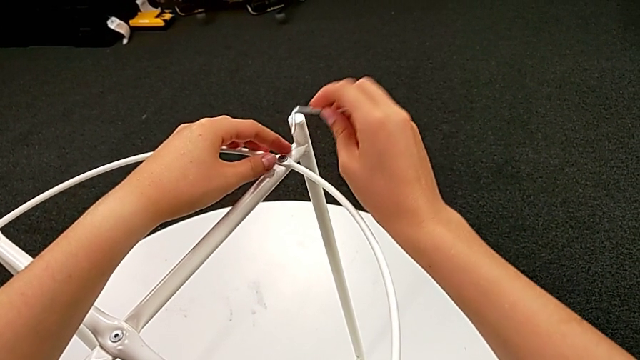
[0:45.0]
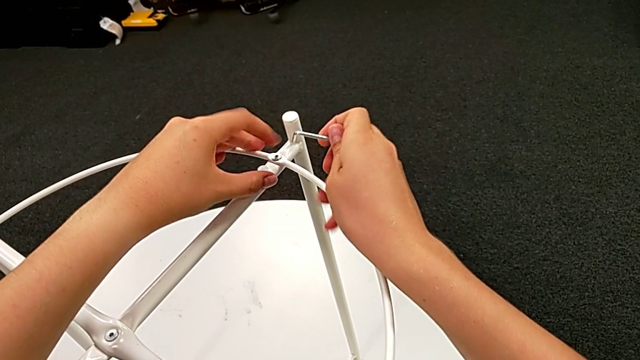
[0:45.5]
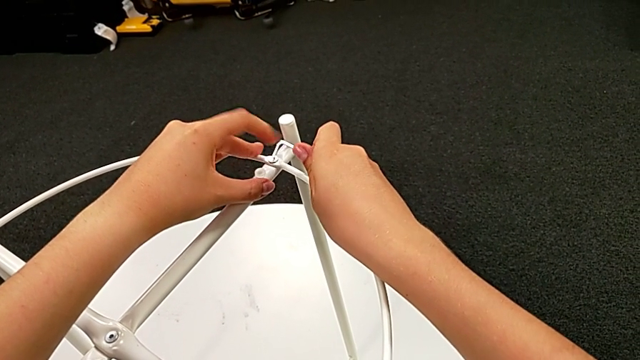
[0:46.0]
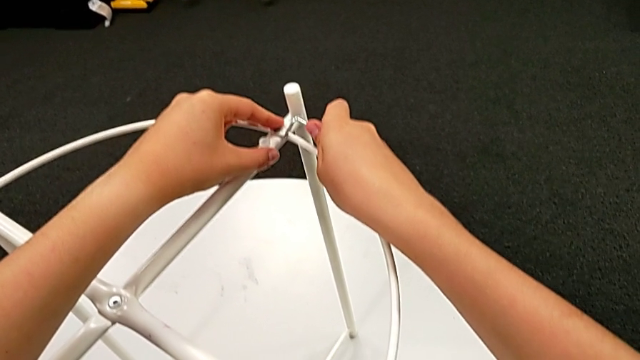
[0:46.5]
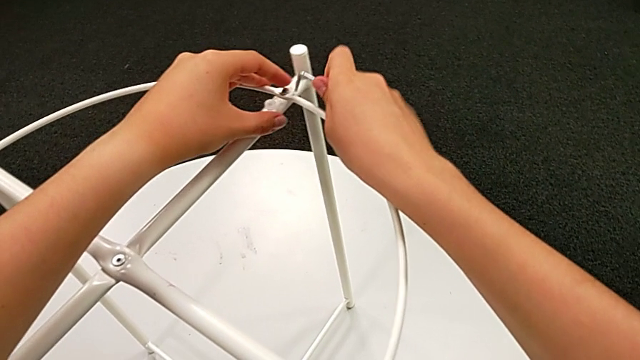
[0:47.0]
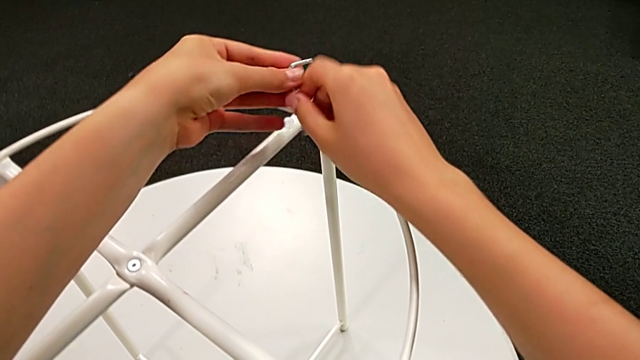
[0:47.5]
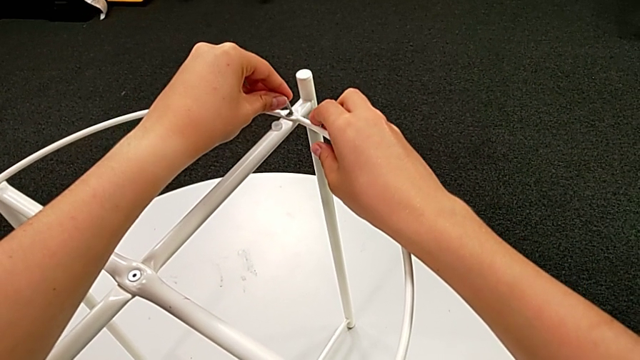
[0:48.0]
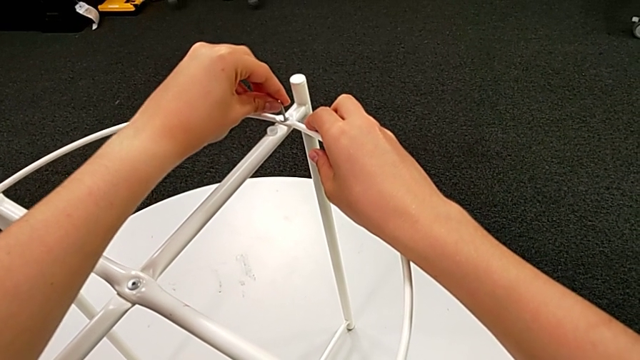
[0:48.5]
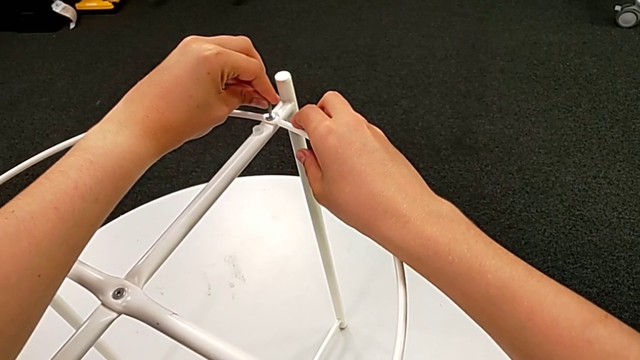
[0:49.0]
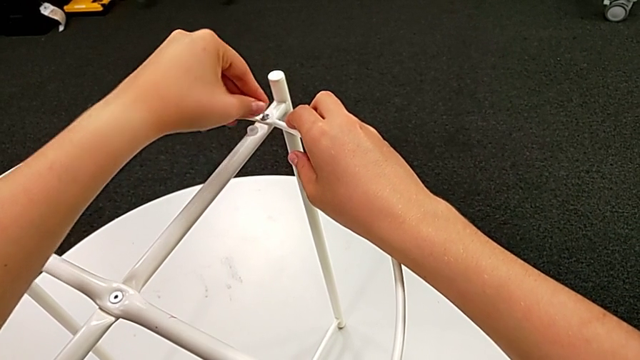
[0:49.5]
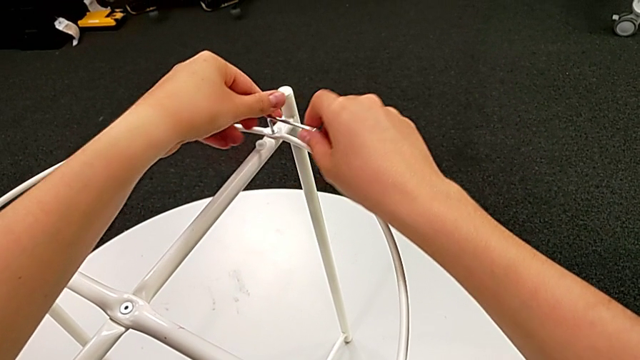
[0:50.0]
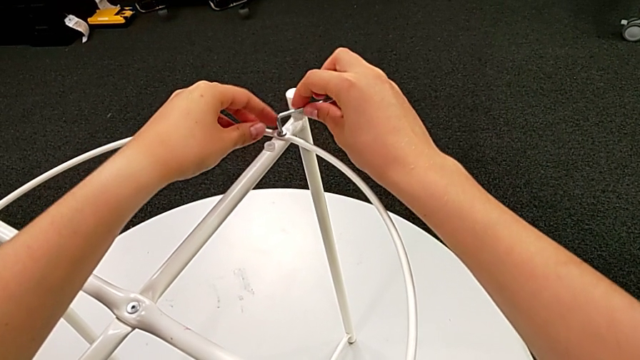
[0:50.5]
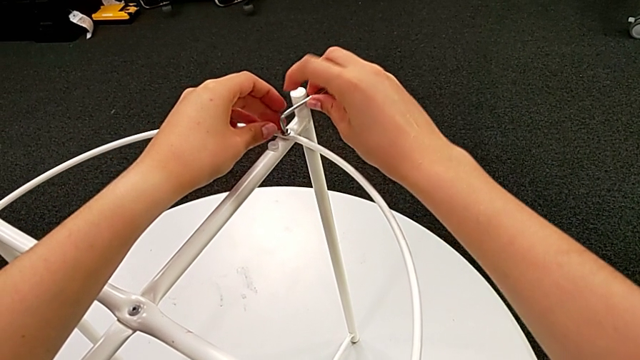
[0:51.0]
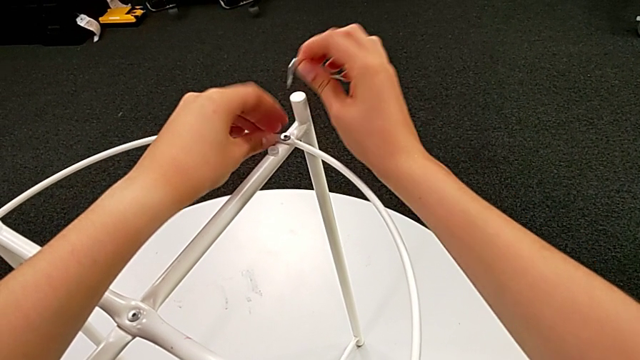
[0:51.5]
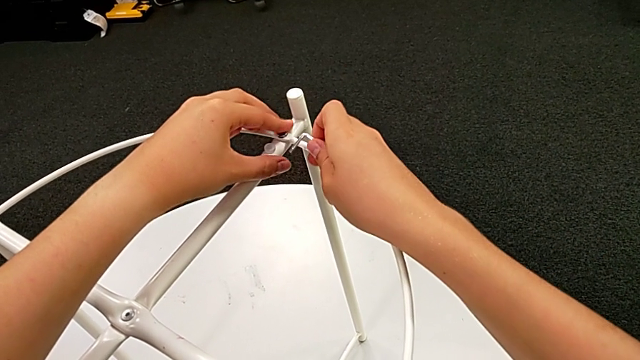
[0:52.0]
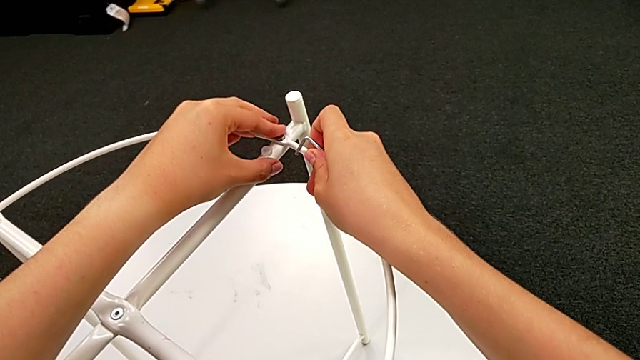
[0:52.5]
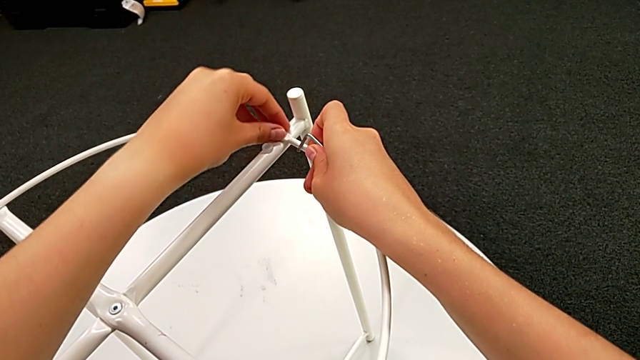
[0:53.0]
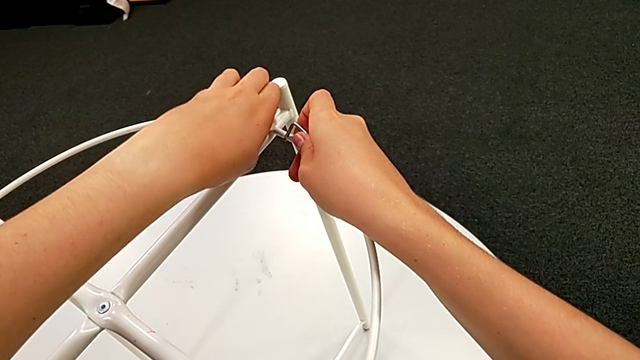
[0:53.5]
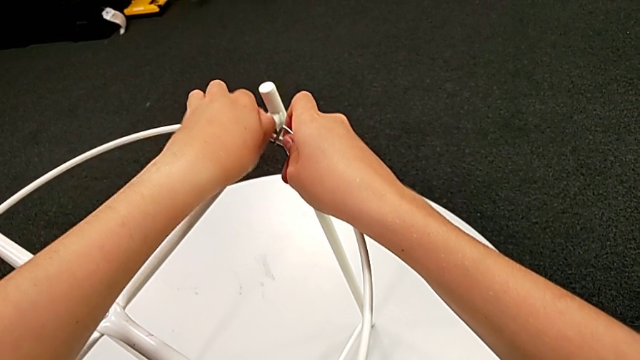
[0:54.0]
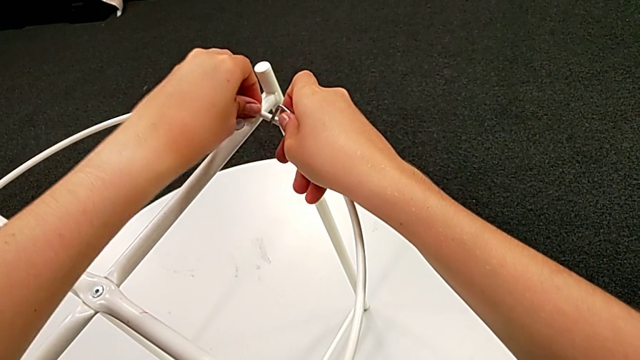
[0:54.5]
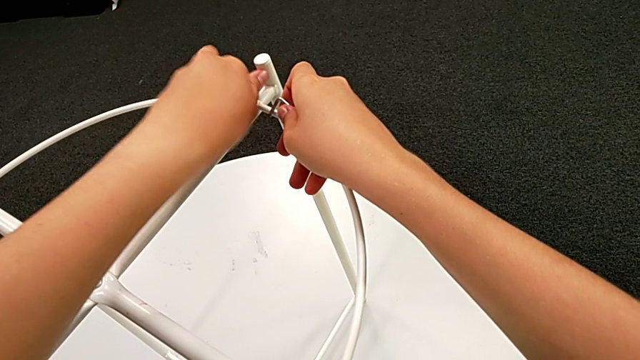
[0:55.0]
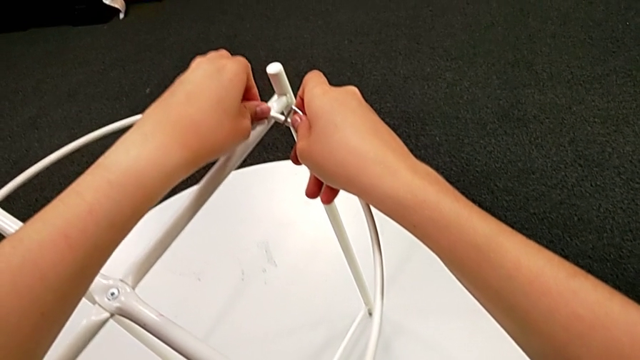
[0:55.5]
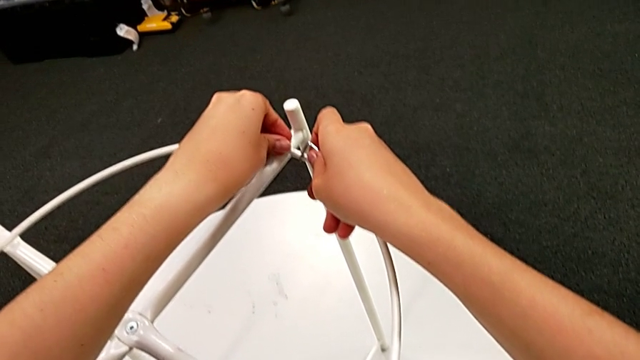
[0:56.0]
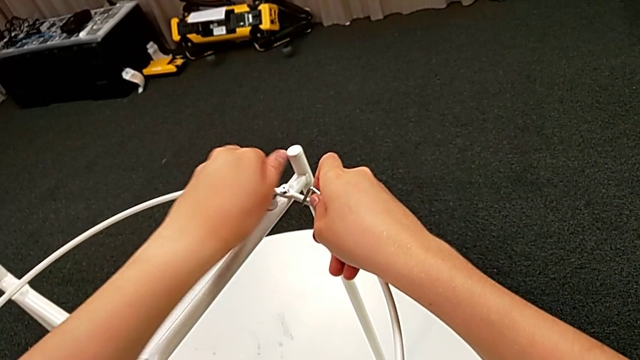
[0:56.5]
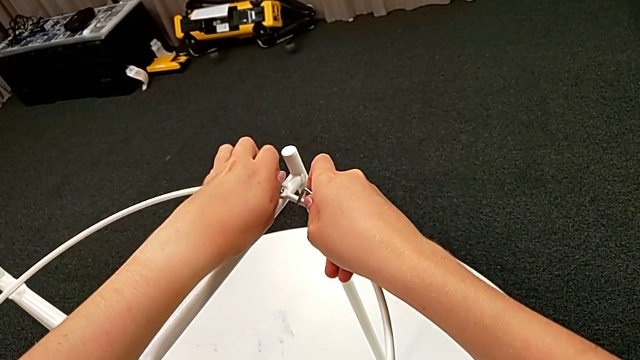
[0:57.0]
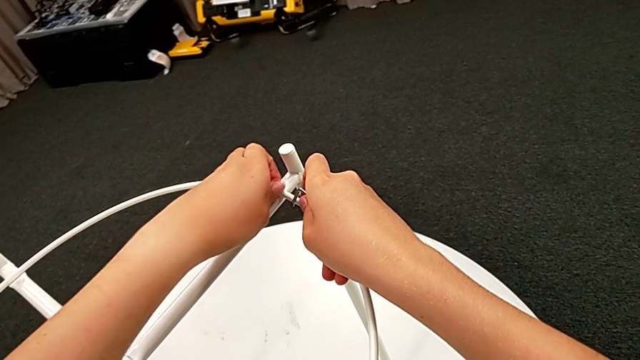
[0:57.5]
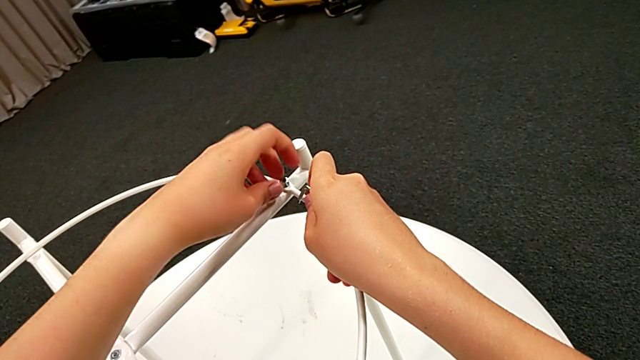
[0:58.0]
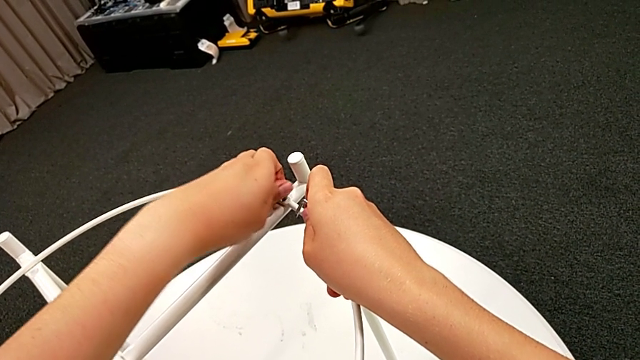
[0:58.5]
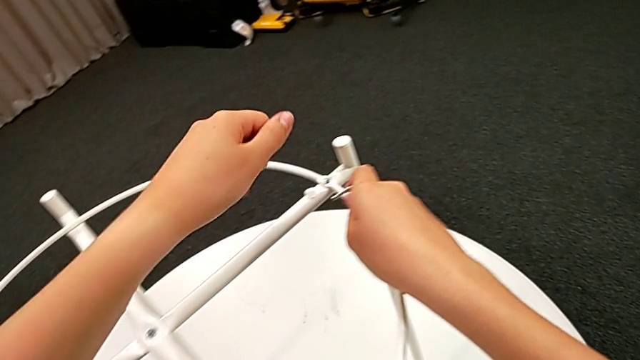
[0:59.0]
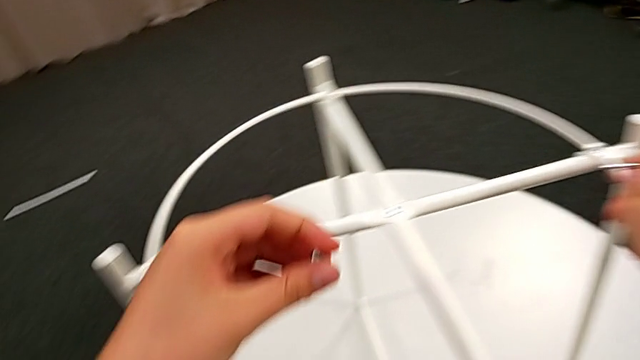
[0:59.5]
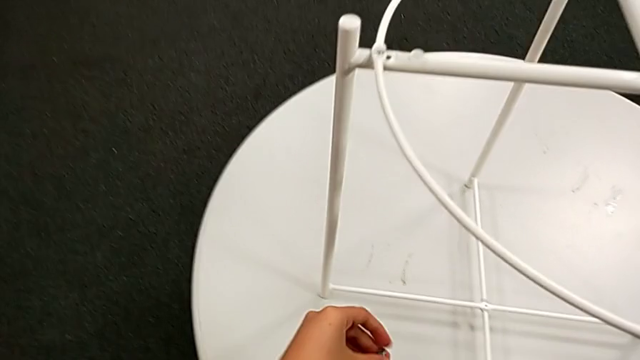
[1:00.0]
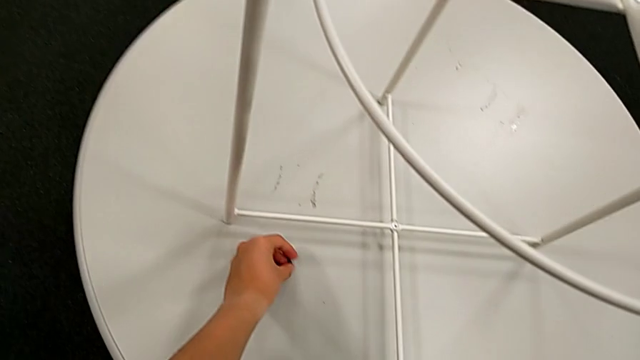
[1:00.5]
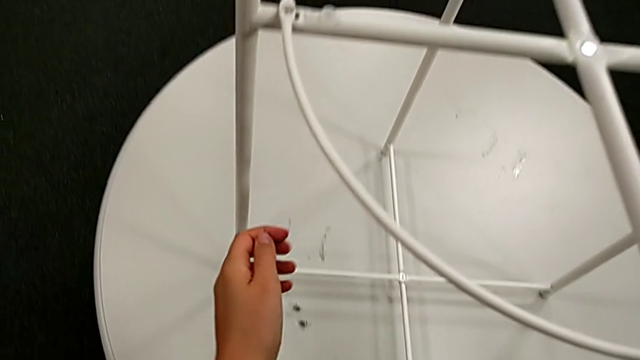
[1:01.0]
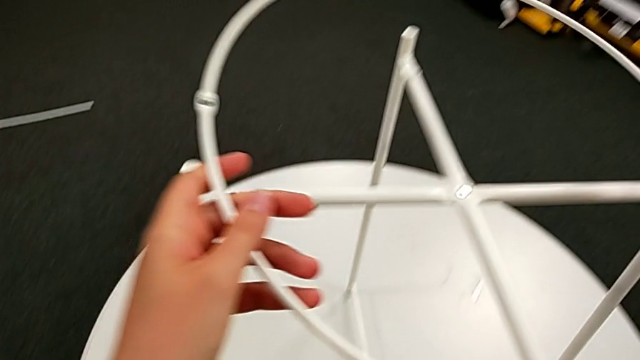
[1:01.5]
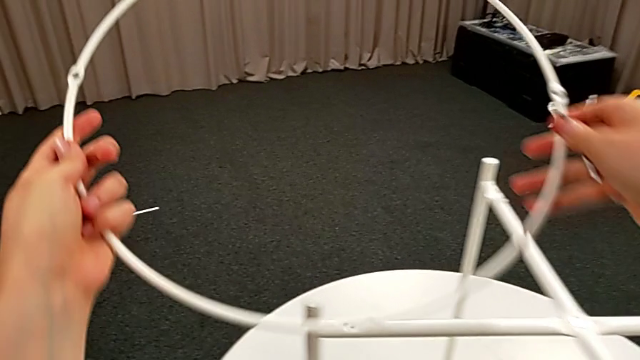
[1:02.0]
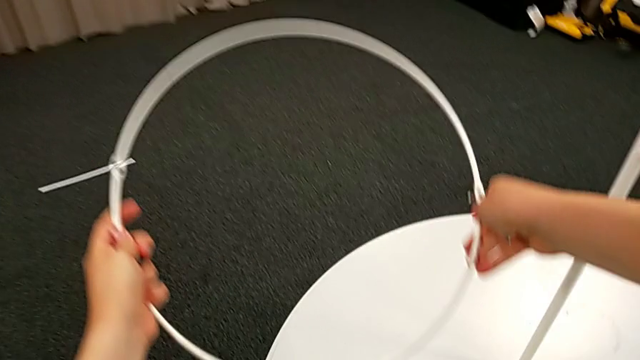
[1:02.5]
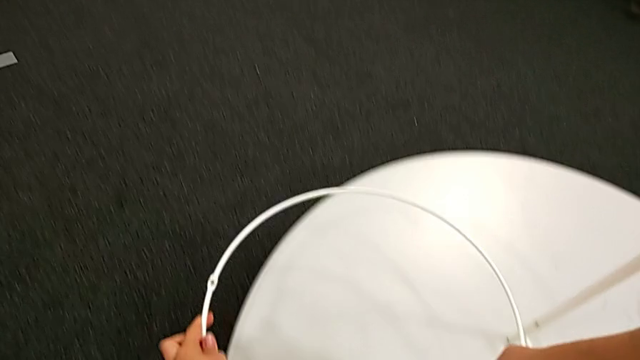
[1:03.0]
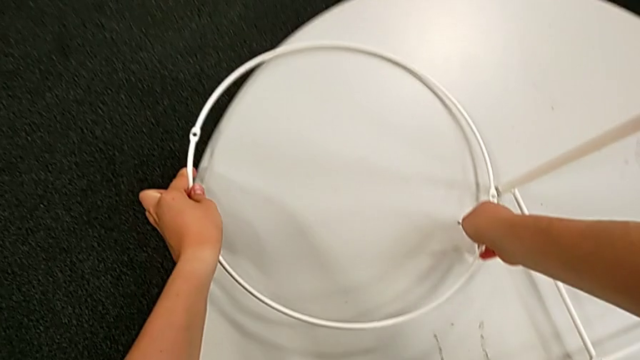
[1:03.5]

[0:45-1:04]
The camera wearer is unscrewing the white circle from the legs of the table. They unscrew the hex socket head, grab the Allen wrench, insert it, unscrew the hex socket head, withdraw the Allen wrench with the right hand, unscrew the hex socket head, disassemble it, place it, disassemble the circle and place it.

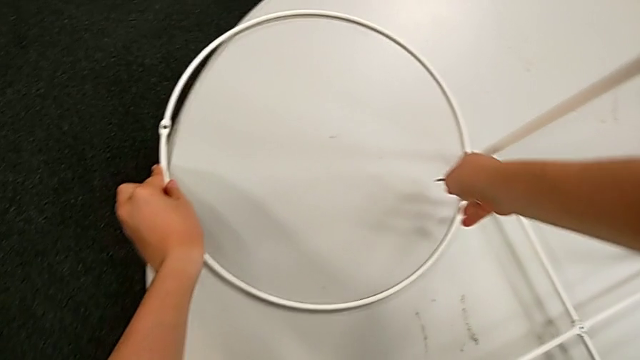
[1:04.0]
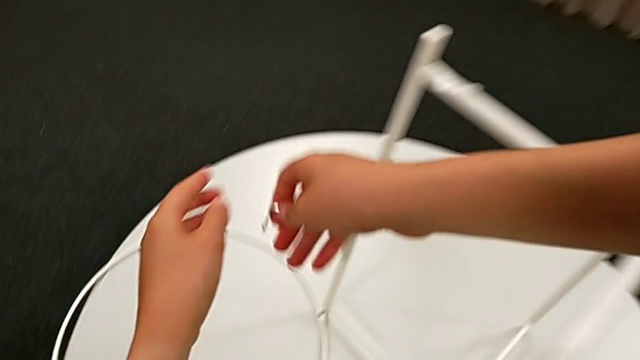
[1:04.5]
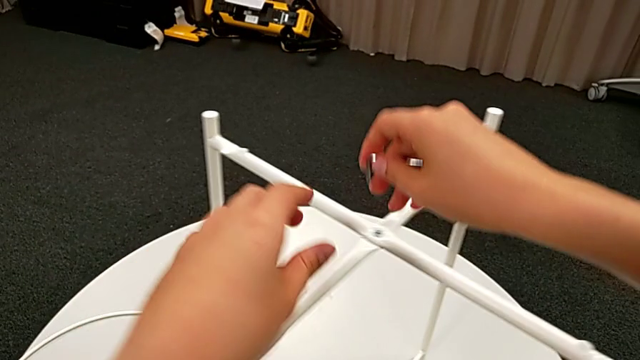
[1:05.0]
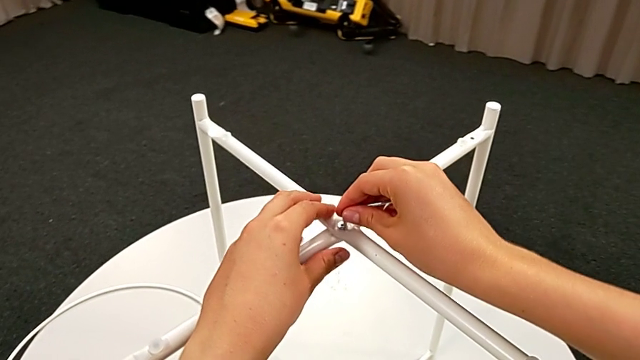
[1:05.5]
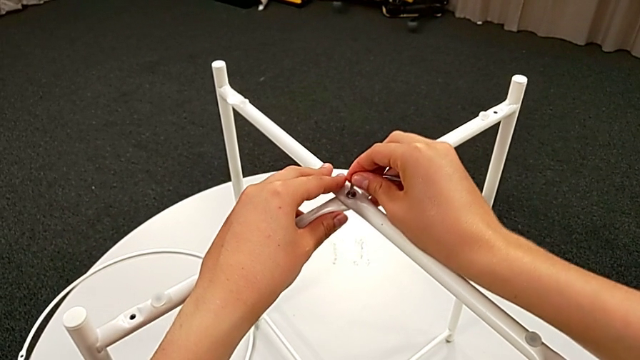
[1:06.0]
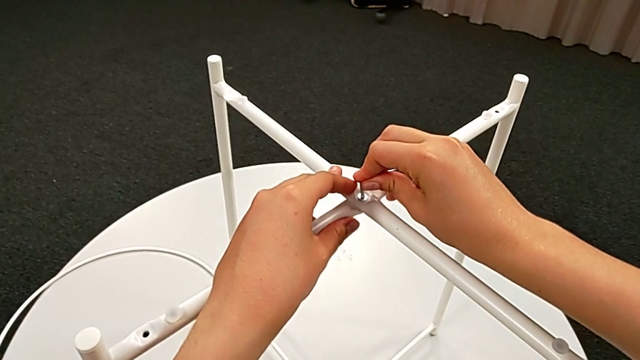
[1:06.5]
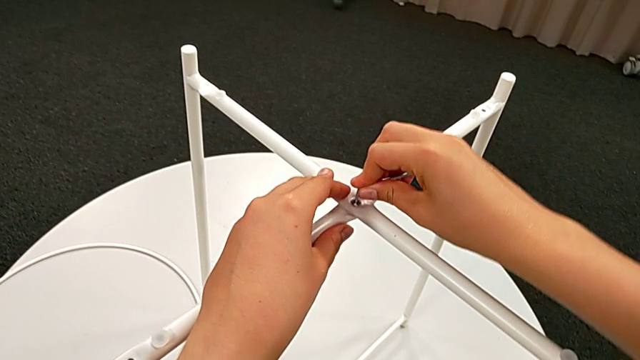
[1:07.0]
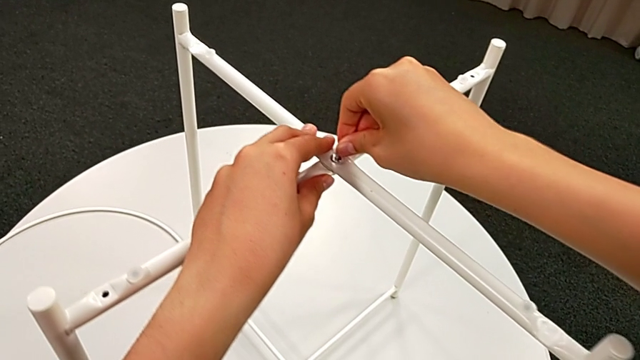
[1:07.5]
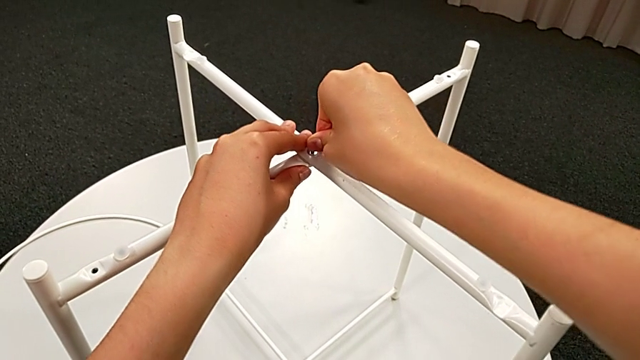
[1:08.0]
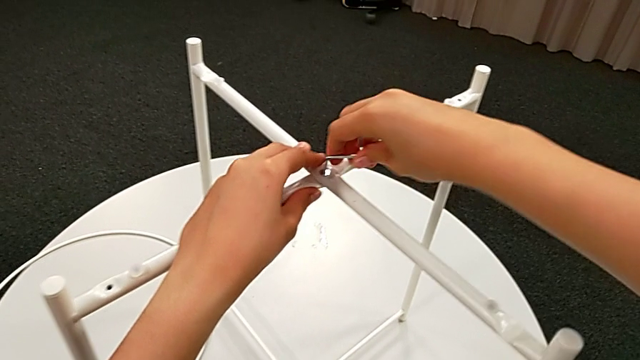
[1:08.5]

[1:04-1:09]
The camera wearer is unscrewing the middle hex socket head of the legs. They approach the hex socket head and insert the Allen wrench.
